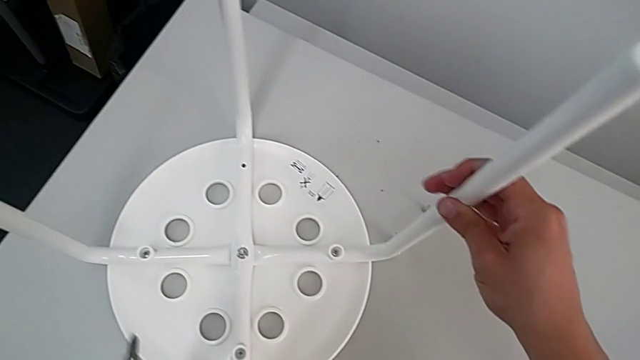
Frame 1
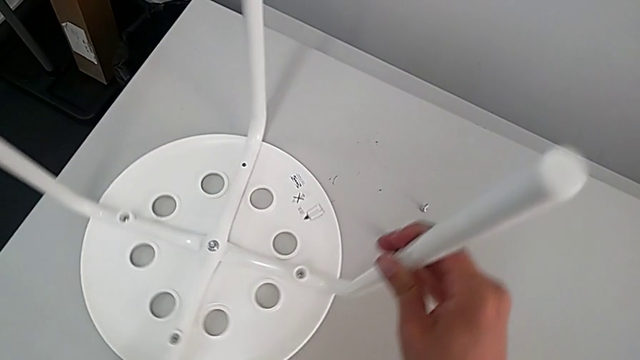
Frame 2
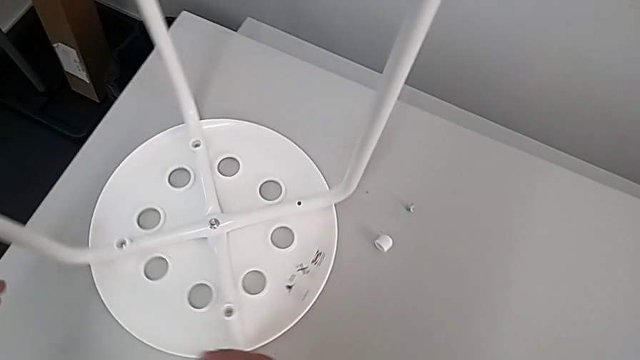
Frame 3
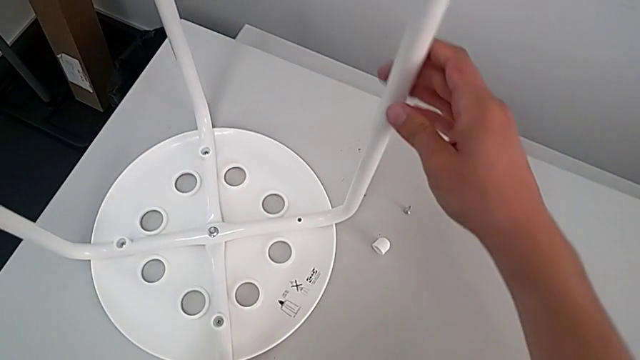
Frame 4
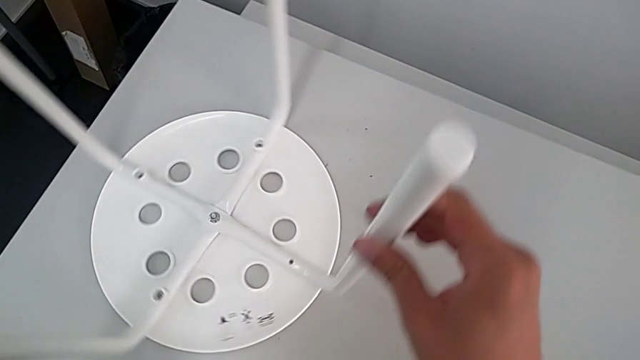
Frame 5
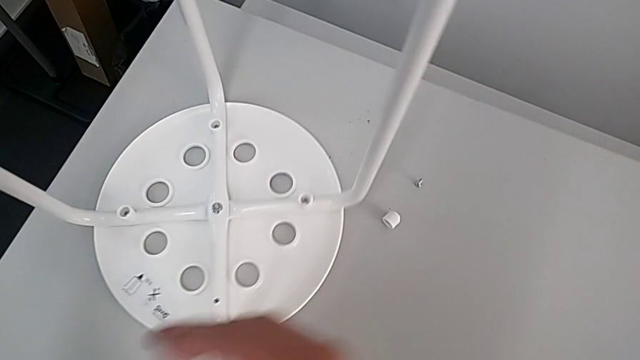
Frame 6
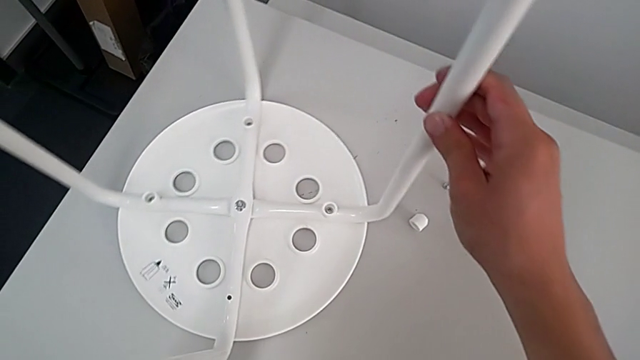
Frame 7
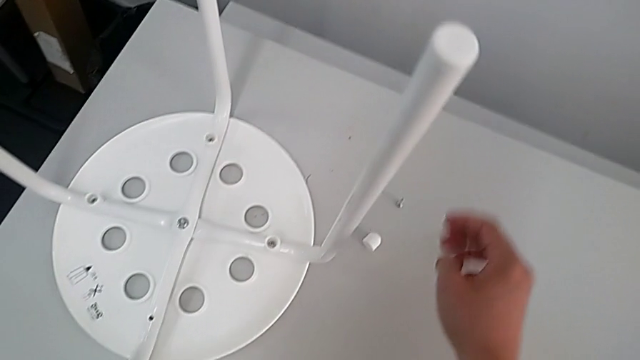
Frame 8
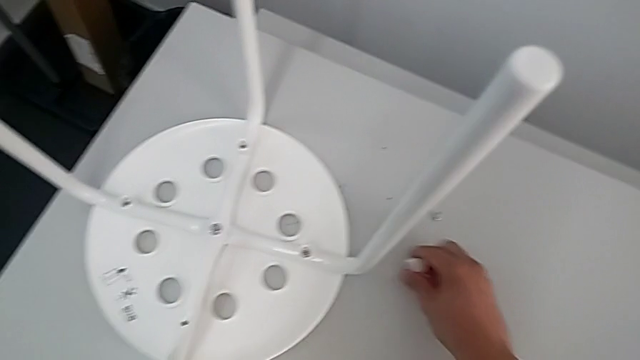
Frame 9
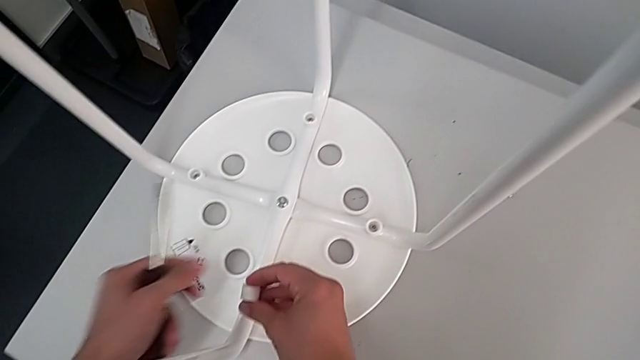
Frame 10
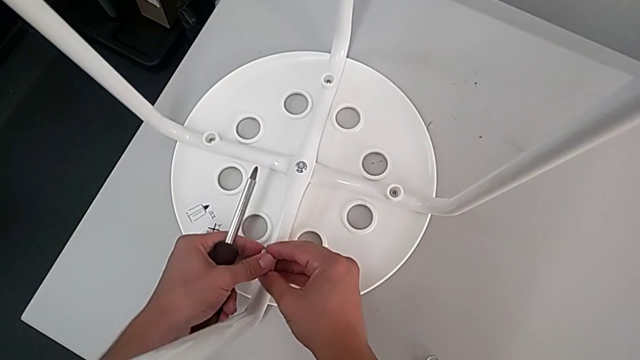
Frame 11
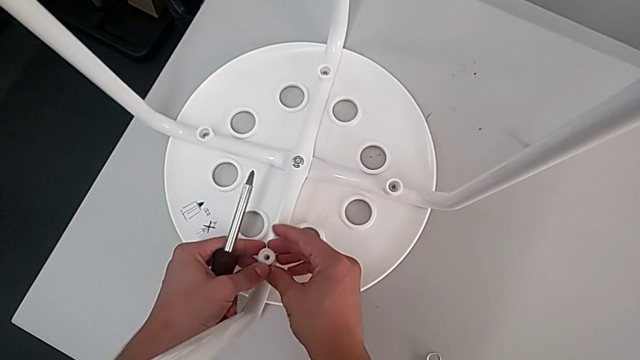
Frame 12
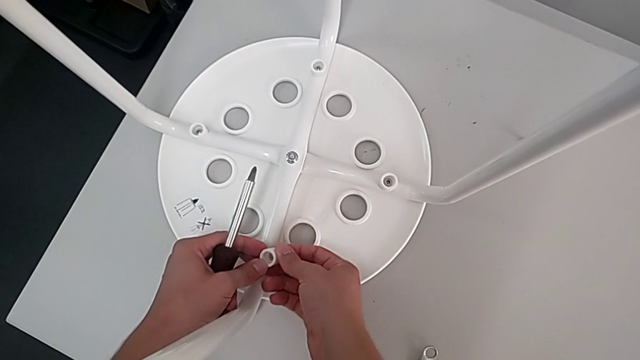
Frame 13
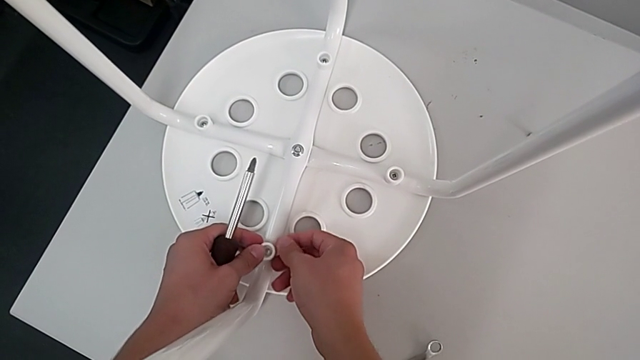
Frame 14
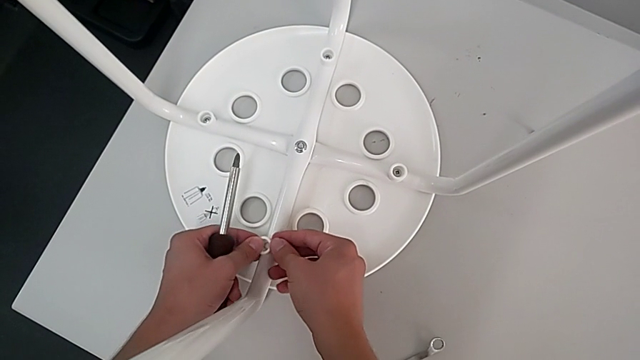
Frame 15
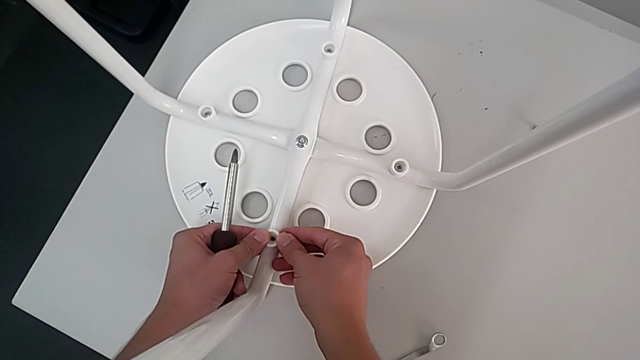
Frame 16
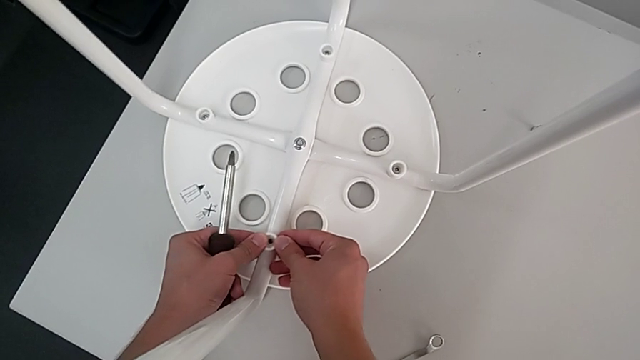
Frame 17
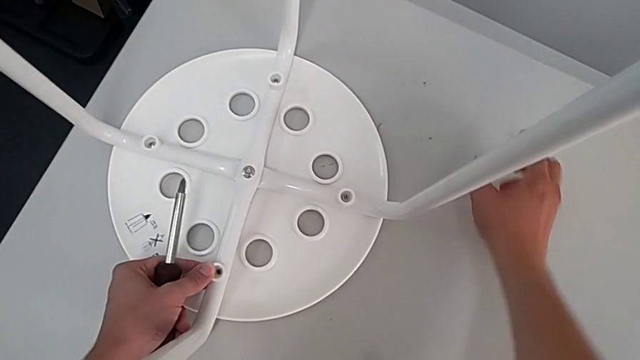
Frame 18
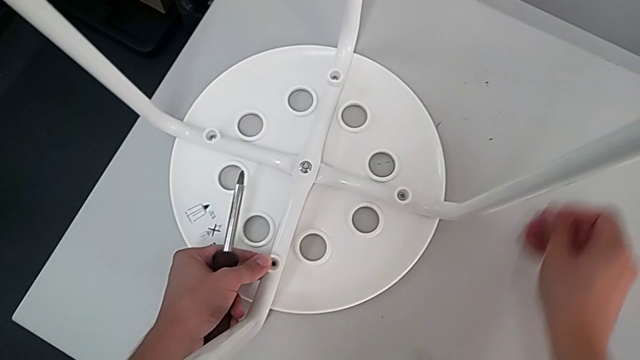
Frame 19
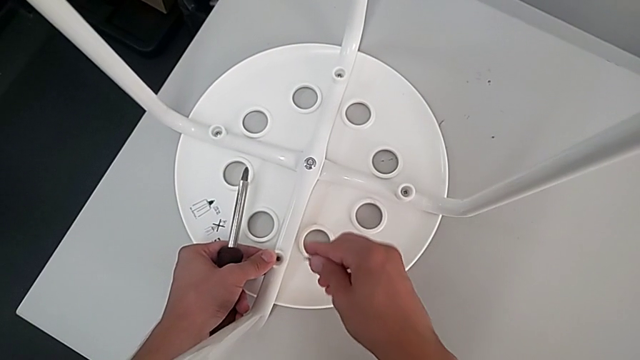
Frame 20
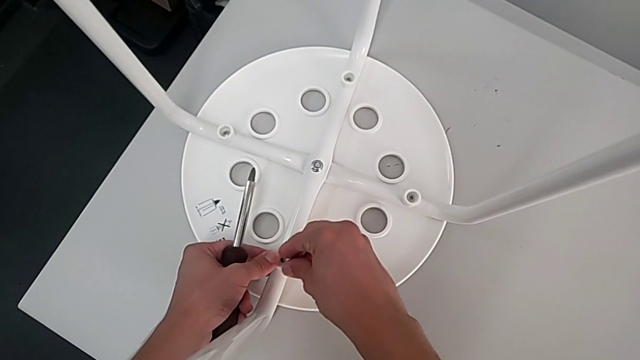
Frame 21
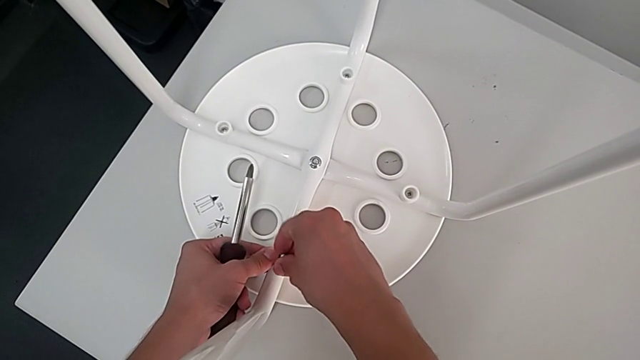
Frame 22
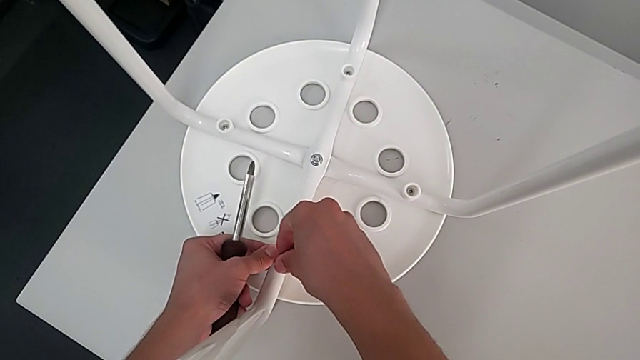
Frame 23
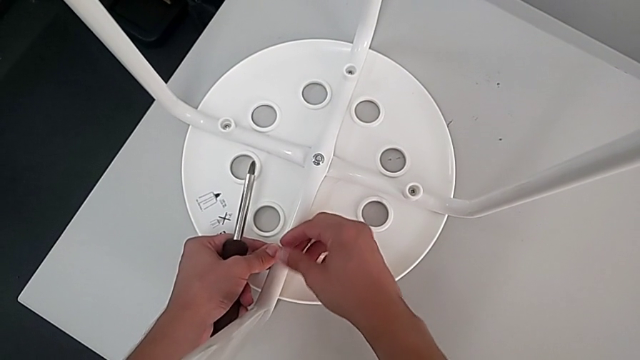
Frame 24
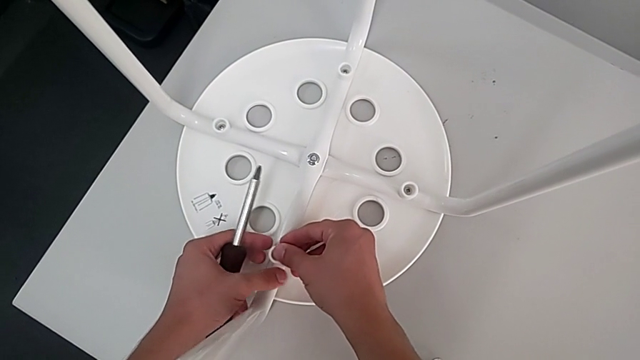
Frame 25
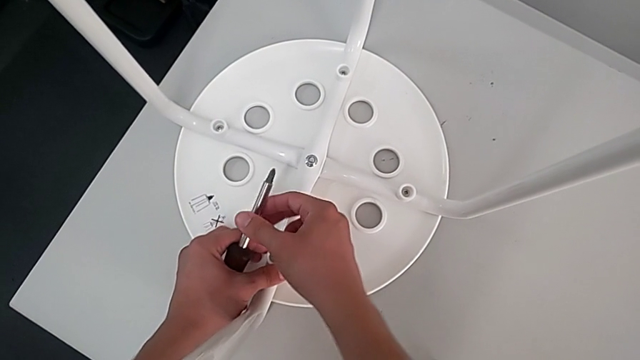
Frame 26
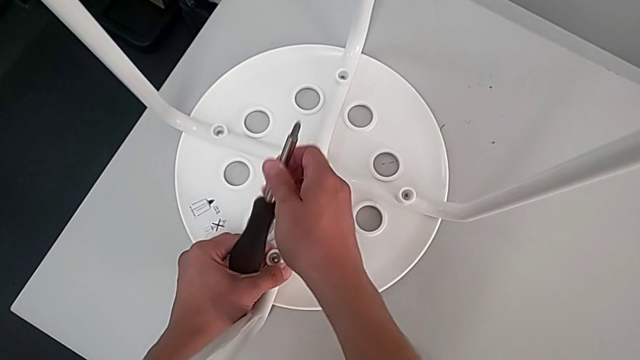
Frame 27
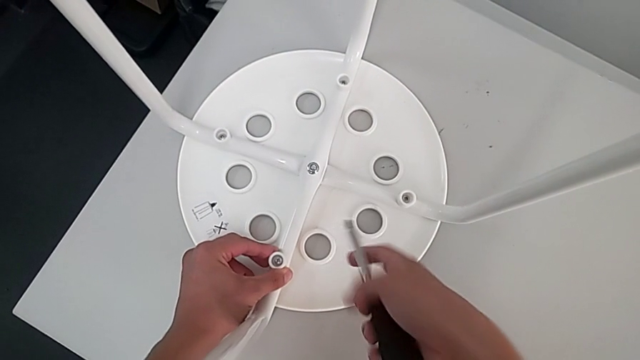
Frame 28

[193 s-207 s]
The camera wearer is assembling the leg into the seat. They rotate the stool, grab the fourth washer, rotate it, place it, grab the screw, insert it and grab the screwdriver.

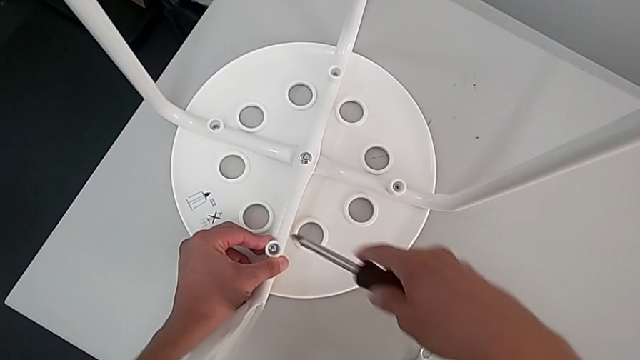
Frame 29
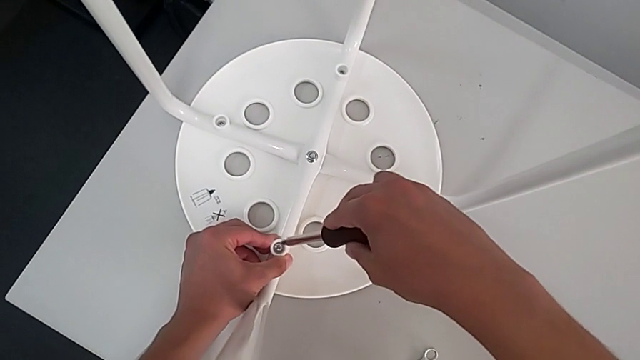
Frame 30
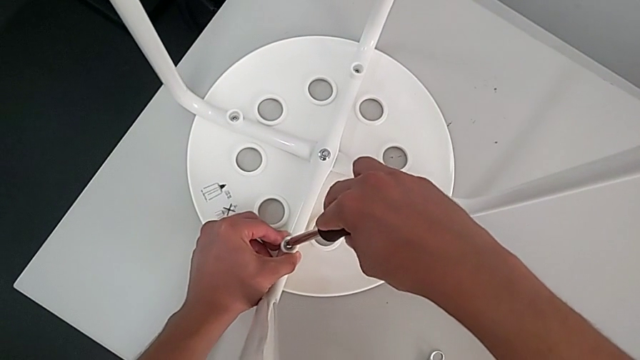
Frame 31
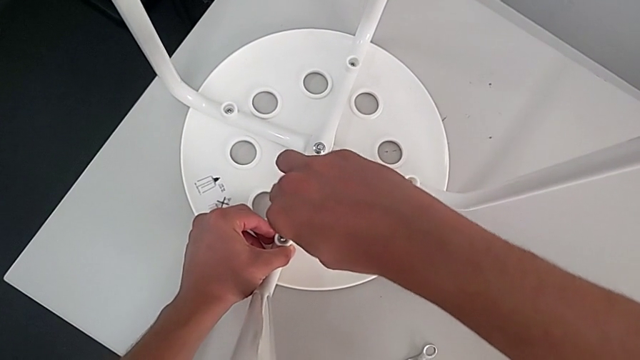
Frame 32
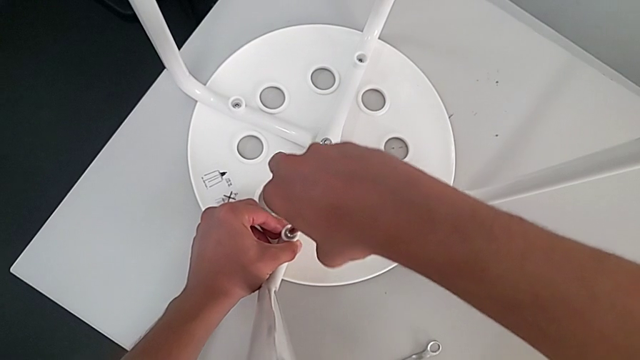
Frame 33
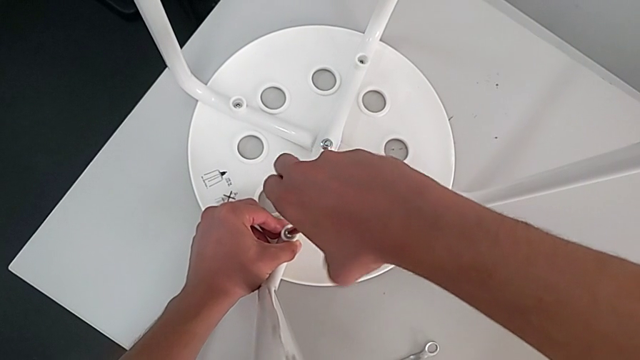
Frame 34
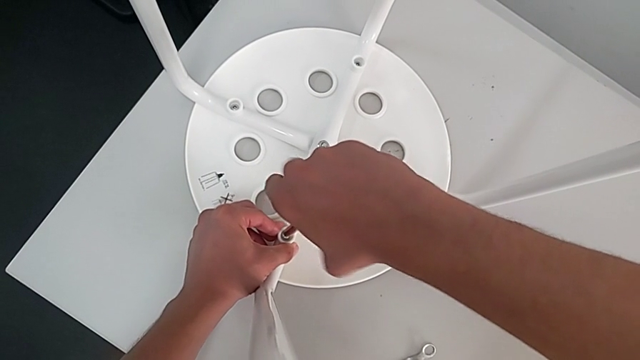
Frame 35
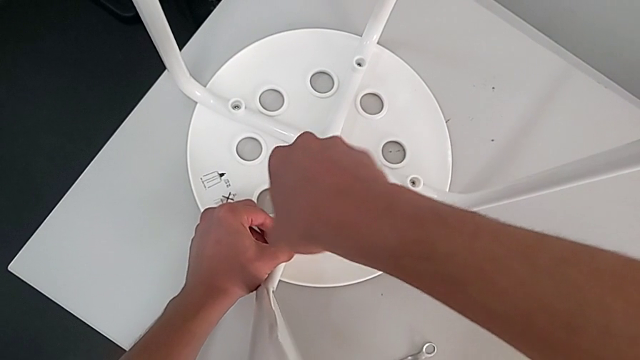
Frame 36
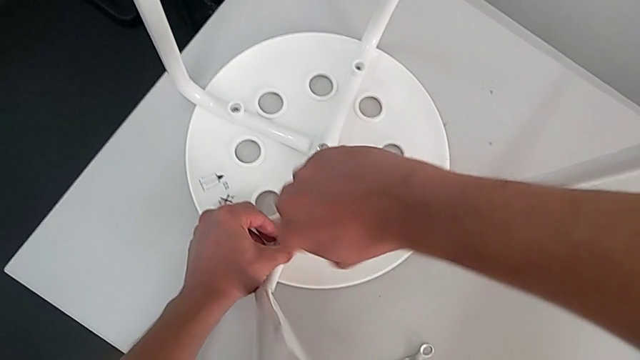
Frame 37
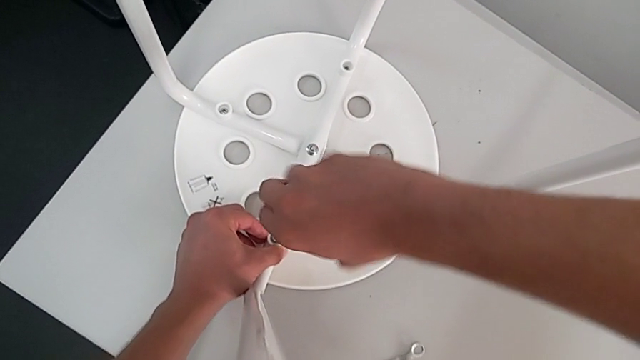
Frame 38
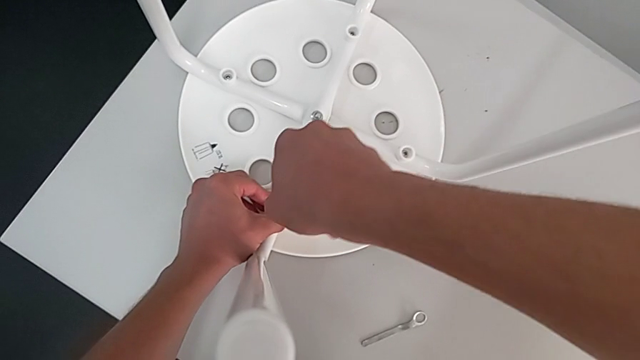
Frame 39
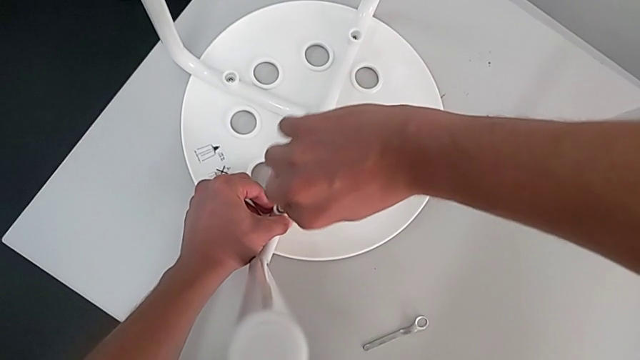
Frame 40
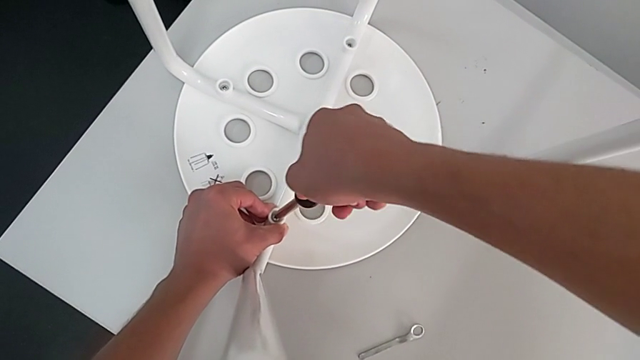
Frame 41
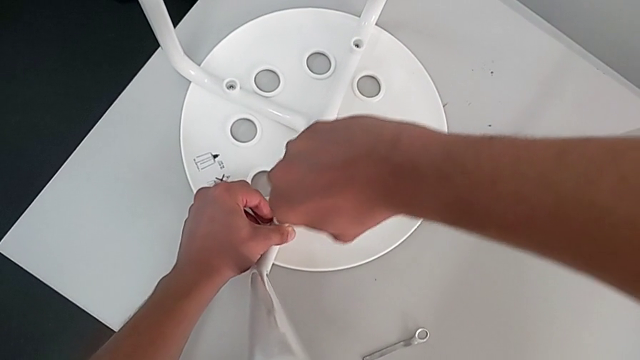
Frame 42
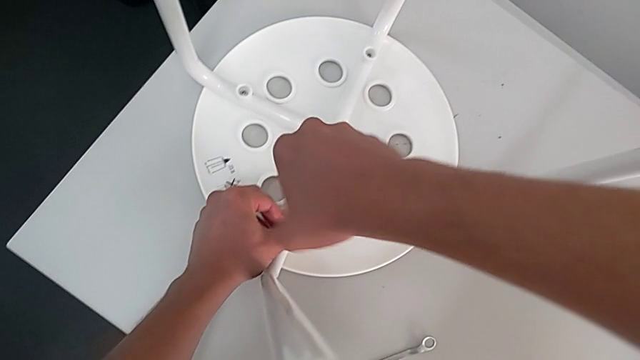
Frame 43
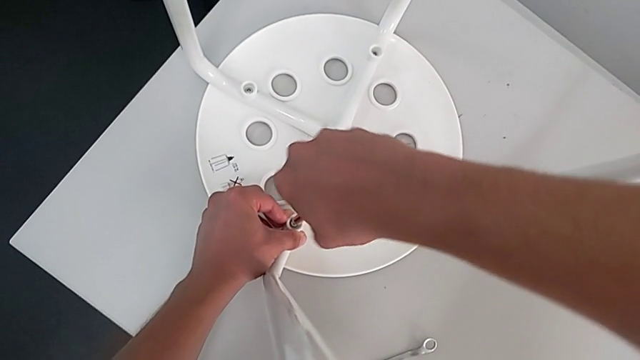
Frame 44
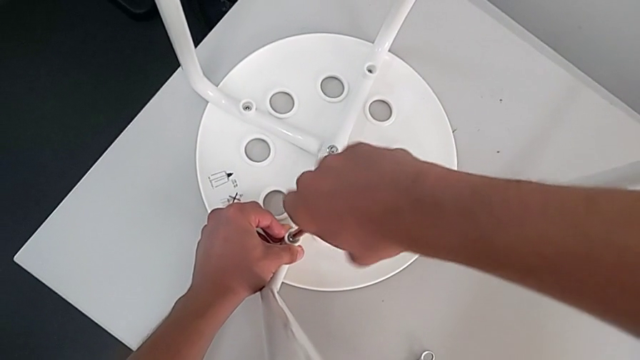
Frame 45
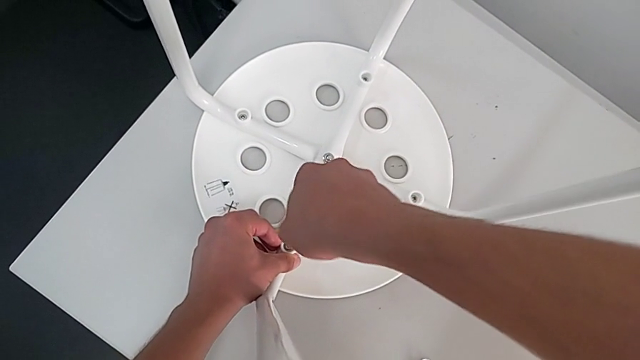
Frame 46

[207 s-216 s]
The camera wearer is assembling the leg into the seat. They insert the screwdriver and begin to screw the fourth screw.
